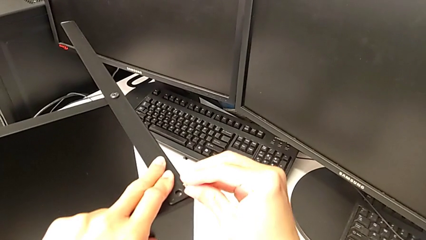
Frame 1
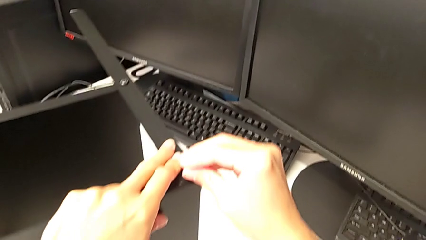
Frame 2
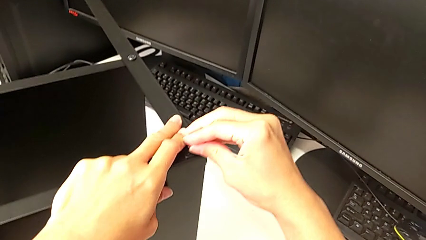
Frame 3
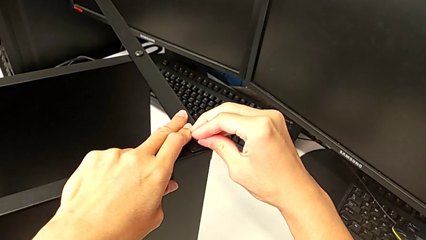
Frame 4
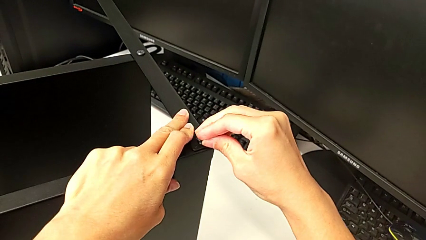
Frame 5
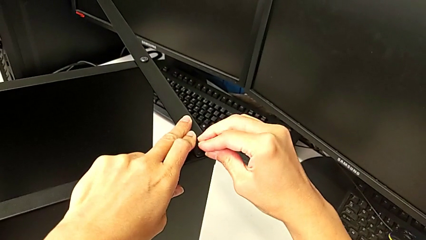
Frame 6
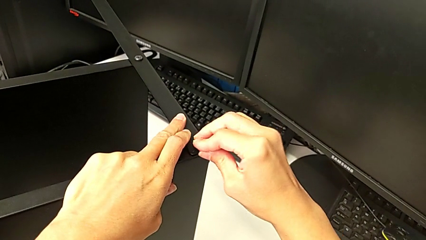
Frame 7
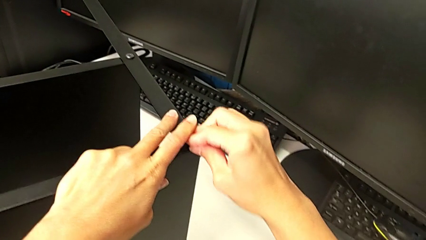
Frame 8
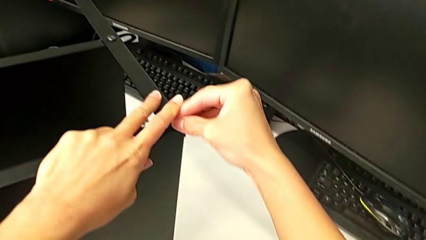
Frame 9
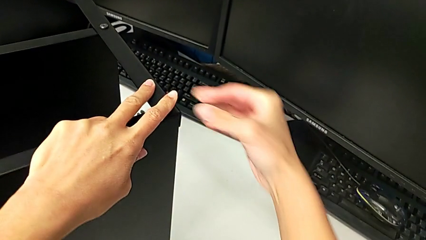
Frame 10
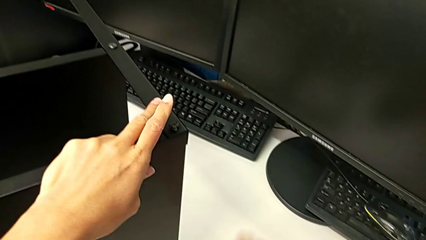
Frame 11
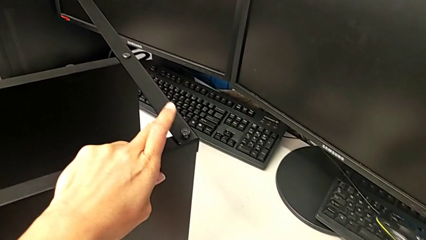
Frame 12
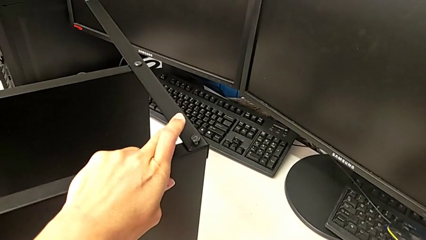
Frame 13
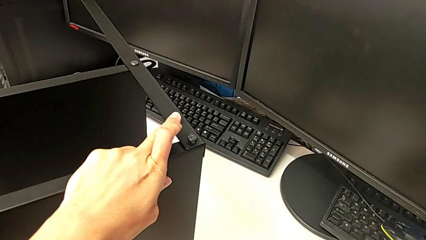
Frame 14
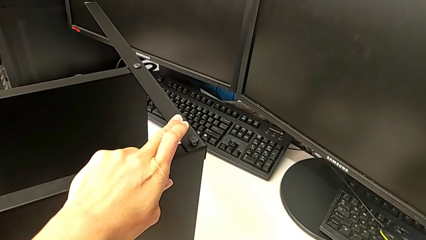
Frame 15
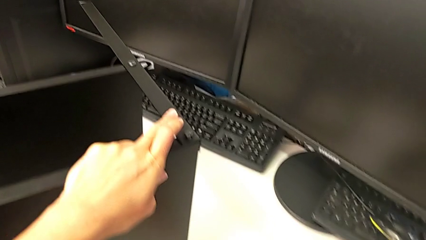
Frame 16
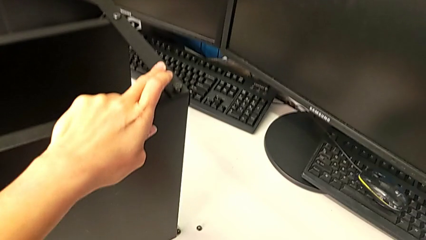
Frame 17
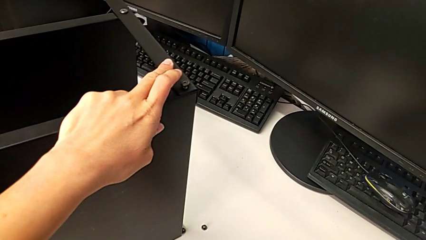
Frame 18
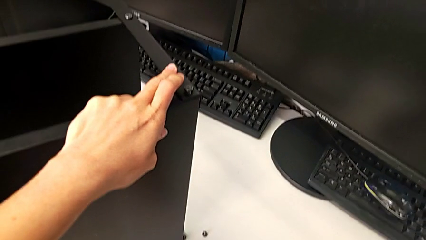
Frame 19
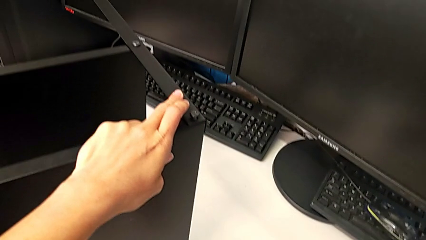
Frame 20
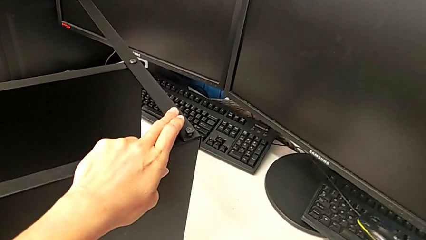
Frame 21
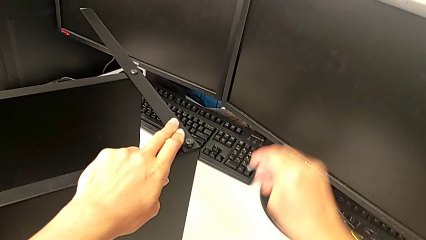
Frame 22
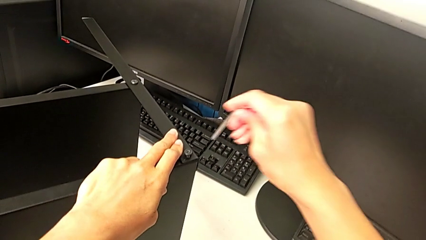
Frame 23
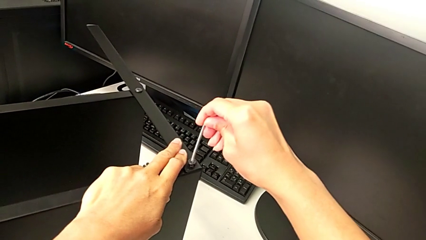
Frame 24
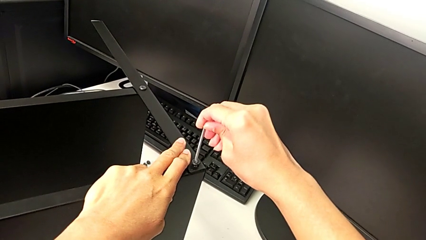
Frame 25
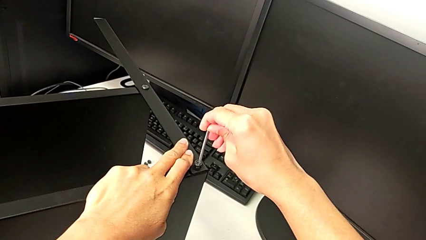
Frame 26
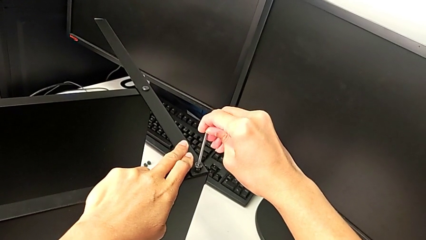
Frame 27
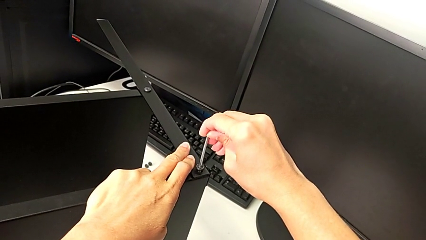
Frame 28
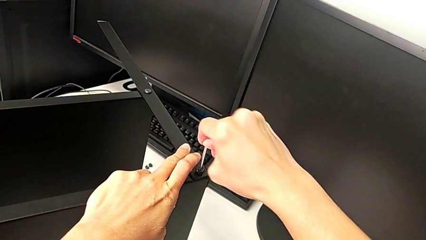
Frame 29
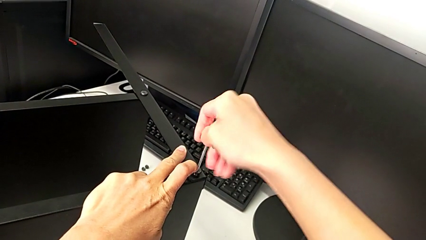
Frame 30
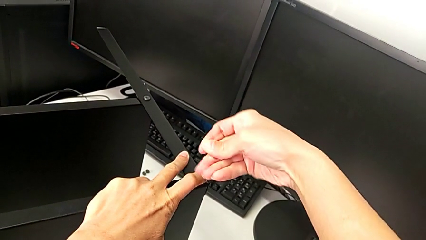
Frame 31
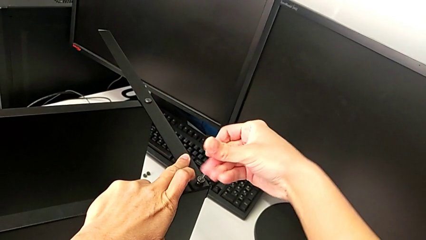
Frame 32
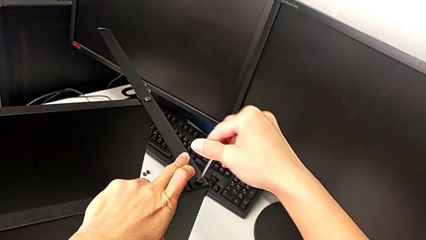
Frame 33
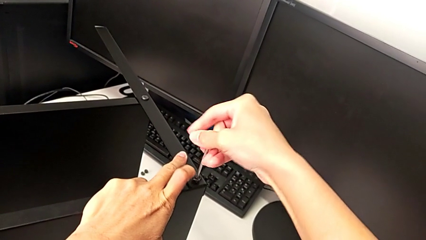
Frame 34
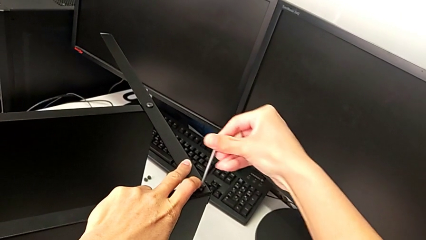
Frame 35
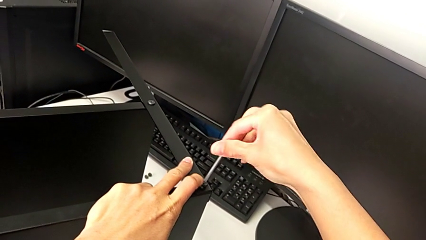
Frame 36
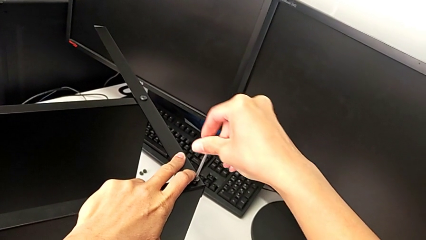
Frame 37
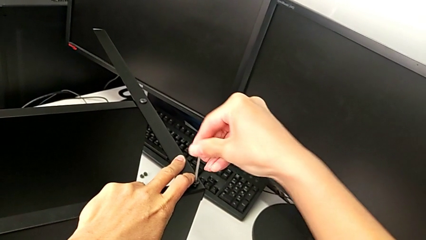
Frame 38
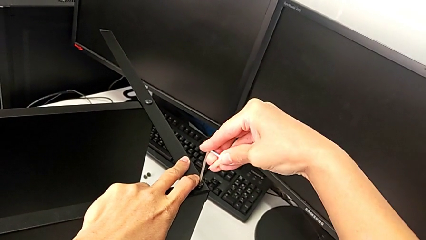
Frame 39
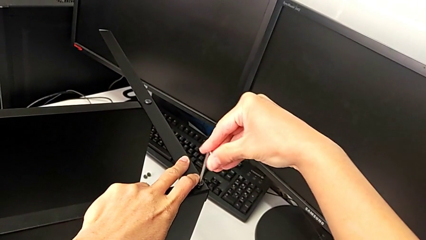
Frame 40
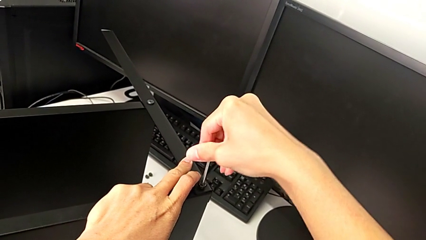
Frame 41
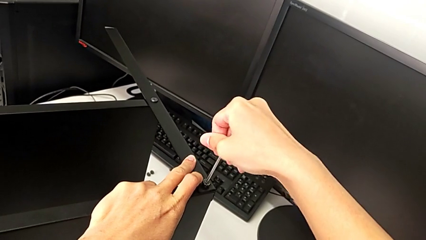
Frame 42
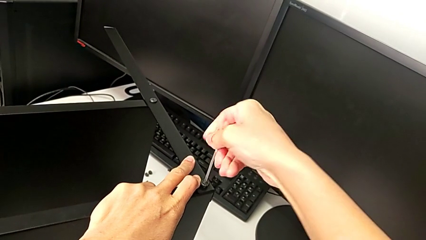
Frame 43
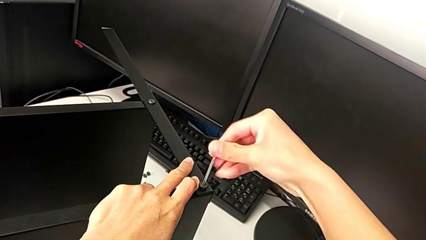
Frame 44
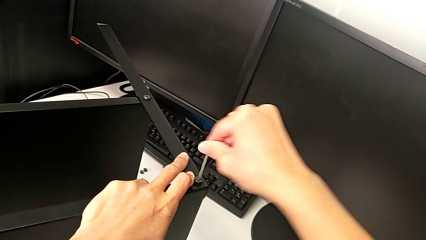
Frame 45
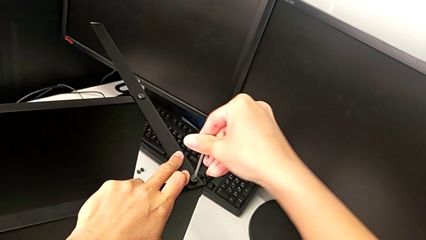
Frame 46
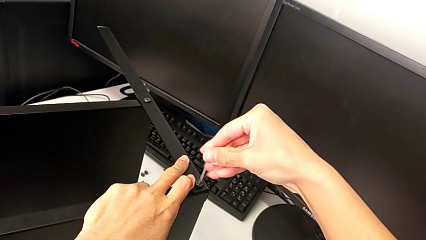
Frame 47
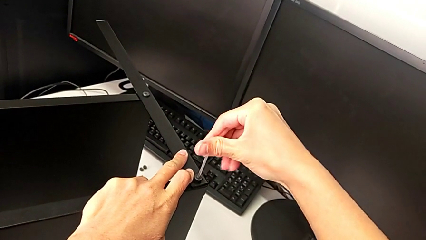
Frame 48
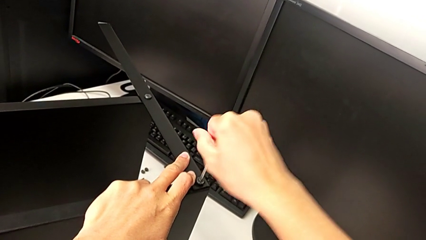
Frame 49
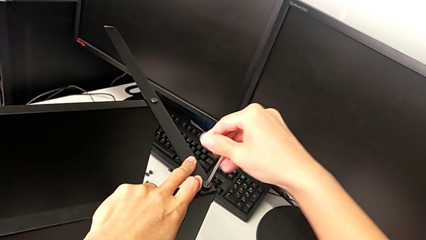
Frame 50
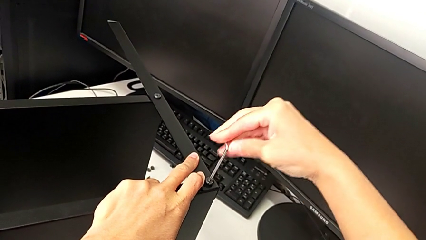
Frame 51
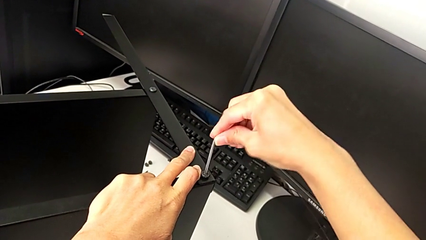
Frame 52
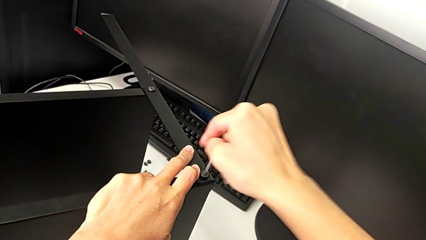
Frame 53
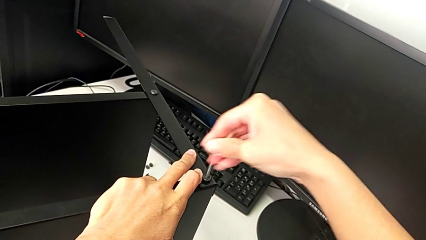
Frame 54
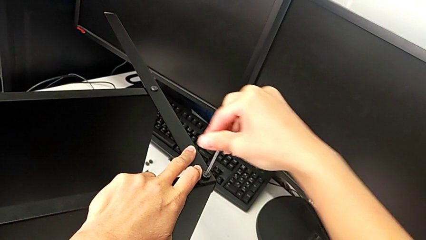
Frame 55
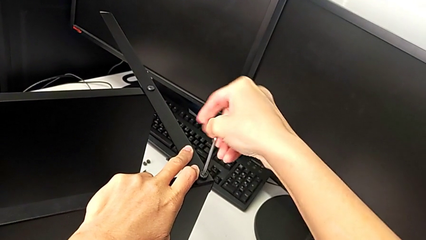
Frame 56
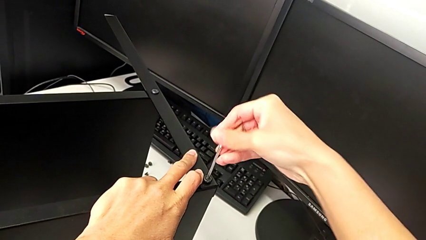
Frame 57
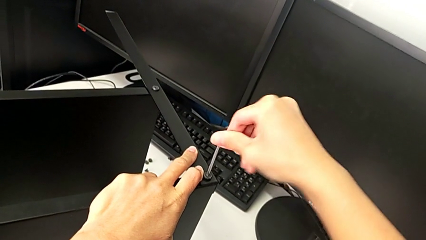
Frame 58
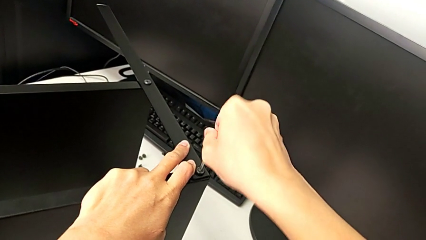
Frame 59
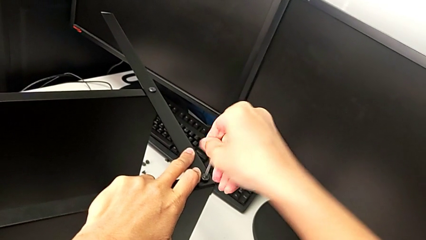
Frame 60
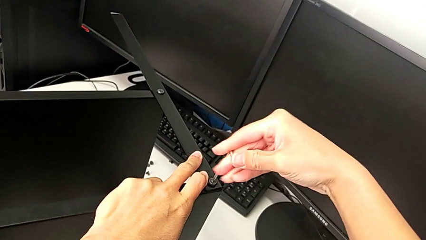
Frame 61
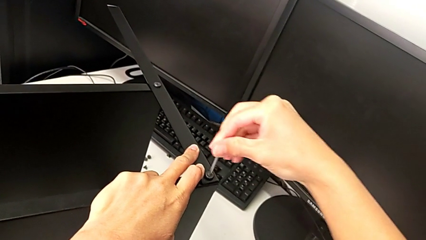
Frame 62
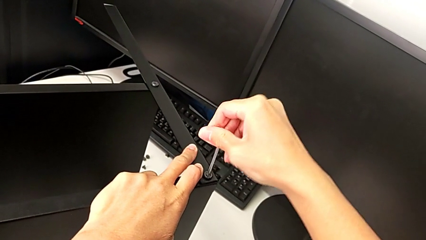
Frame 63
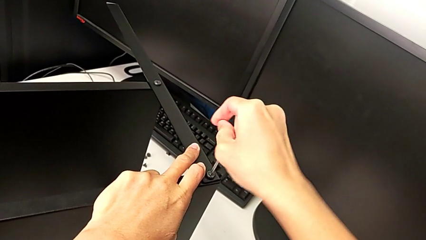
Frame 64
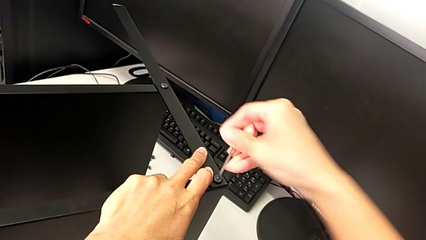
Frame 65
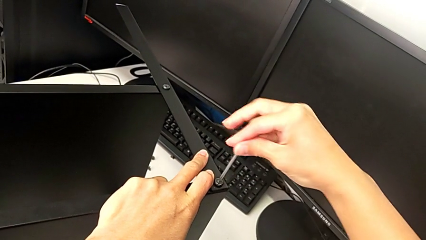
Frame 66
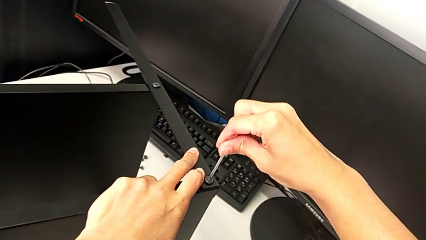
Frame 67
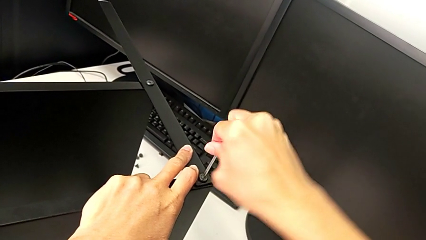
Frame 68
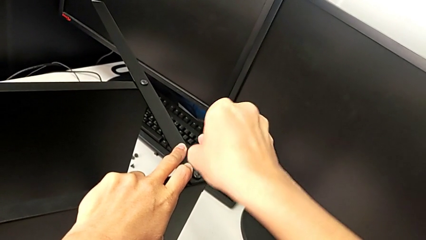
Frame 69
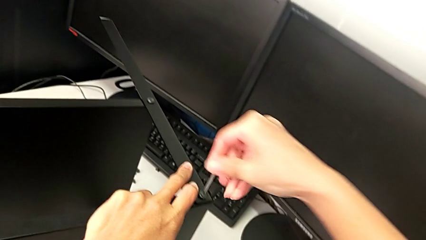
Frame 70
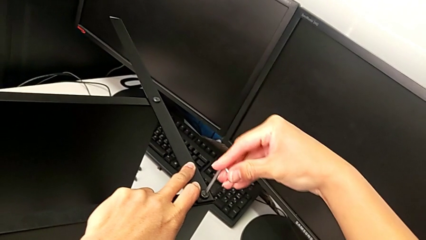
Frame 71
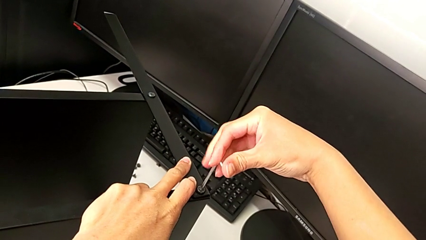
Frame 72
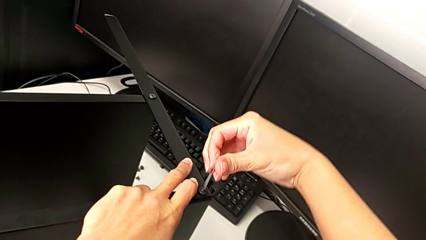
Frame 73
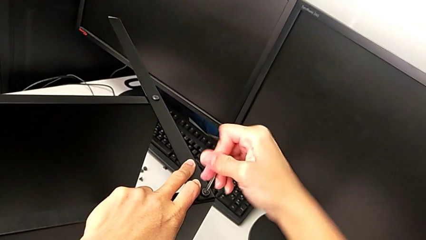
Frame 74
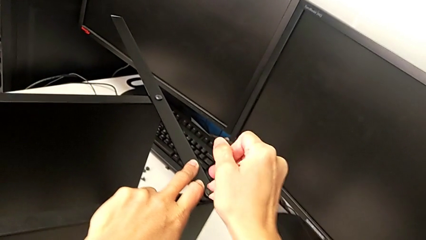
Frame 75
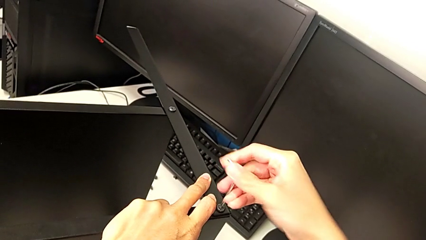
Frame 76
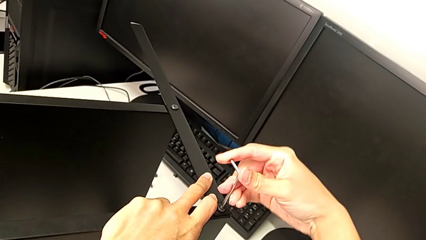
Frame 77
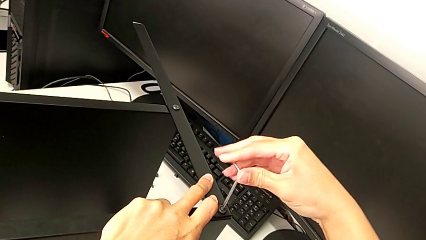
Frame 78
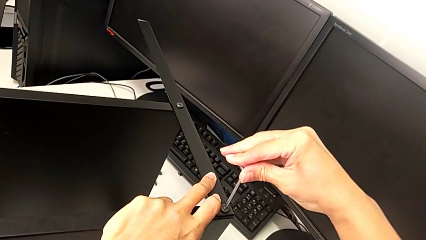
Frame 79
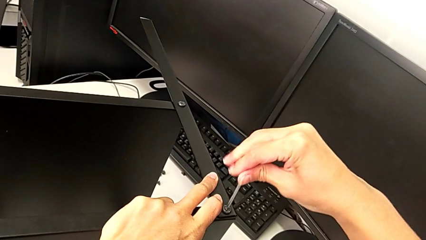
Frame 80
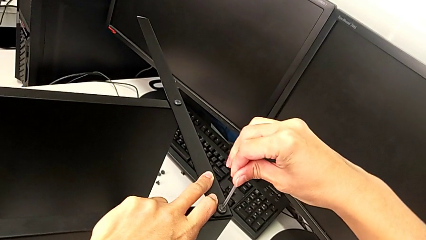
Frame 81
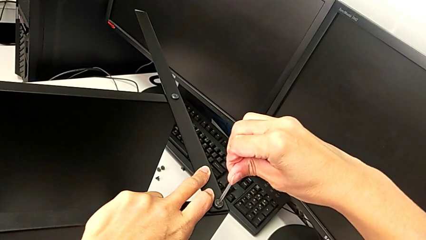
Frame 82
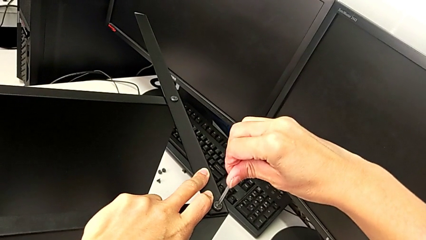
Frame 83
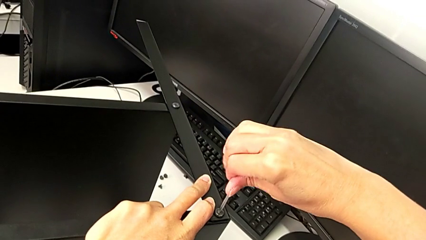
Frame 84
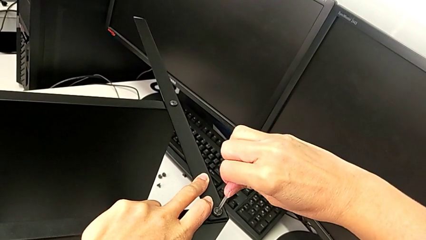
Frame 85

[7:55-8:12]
The camera wearer is screwing the second leg. They insert the first hex socket head, grab the Allen wrench, insert it and screw the hex socket head.
